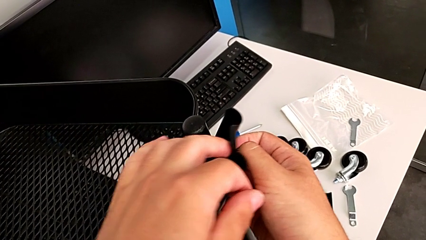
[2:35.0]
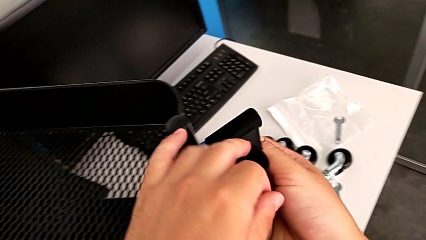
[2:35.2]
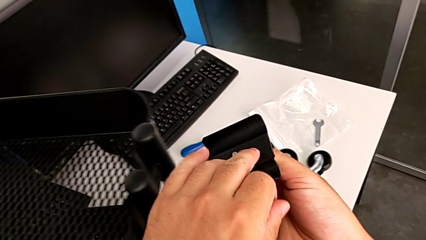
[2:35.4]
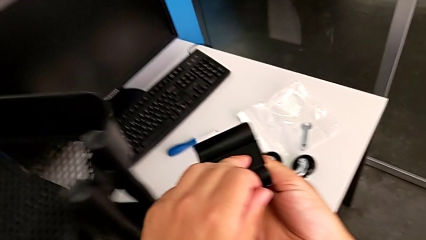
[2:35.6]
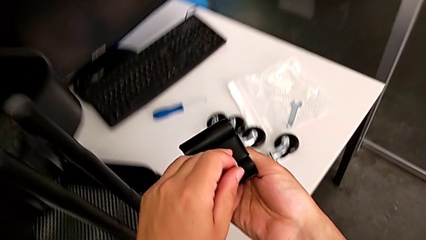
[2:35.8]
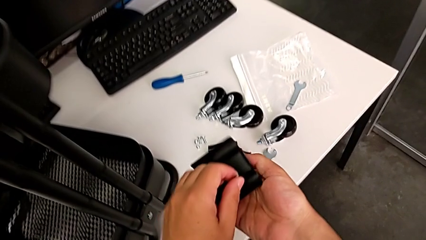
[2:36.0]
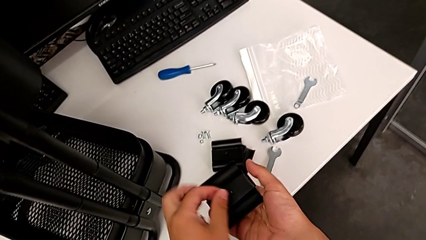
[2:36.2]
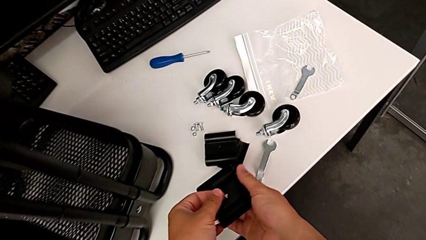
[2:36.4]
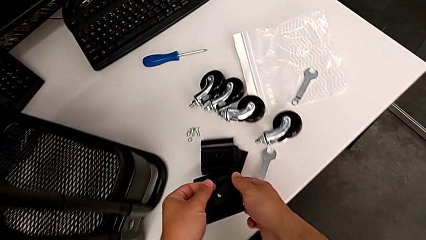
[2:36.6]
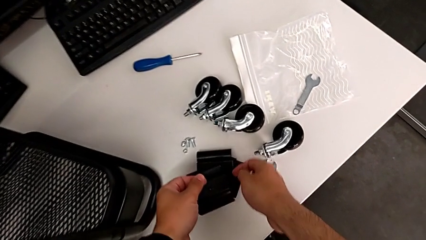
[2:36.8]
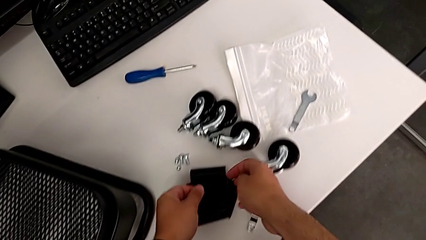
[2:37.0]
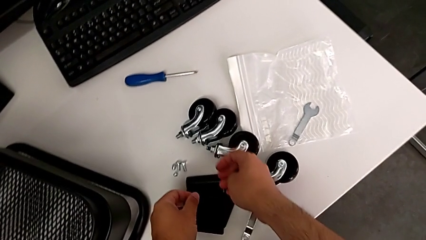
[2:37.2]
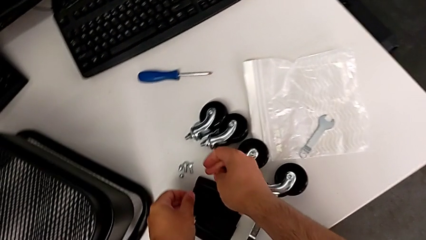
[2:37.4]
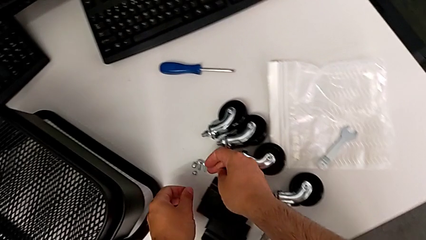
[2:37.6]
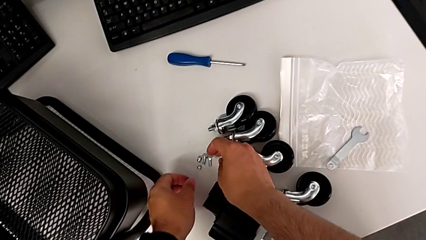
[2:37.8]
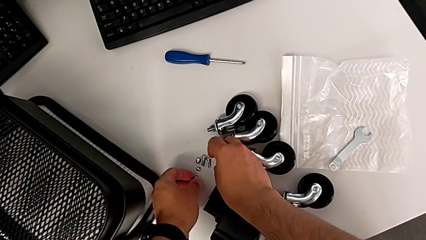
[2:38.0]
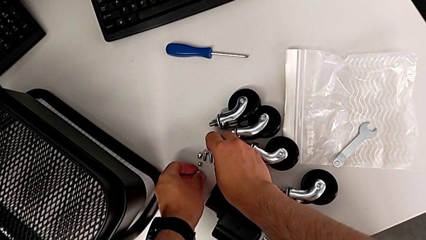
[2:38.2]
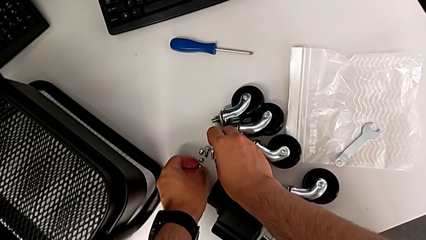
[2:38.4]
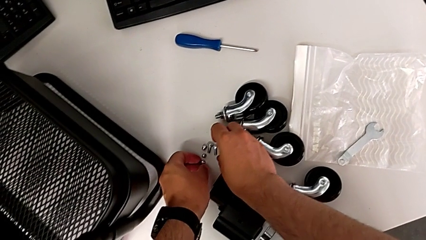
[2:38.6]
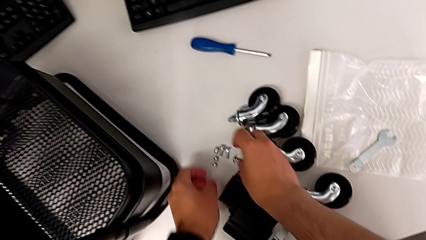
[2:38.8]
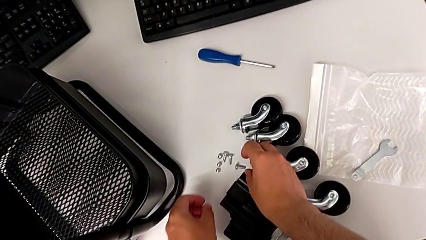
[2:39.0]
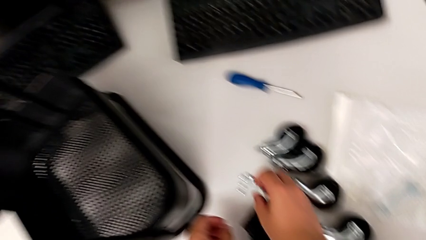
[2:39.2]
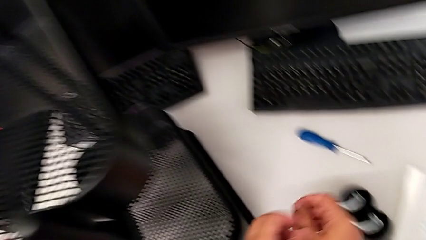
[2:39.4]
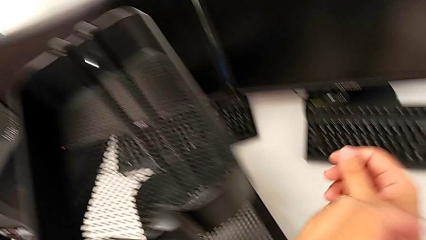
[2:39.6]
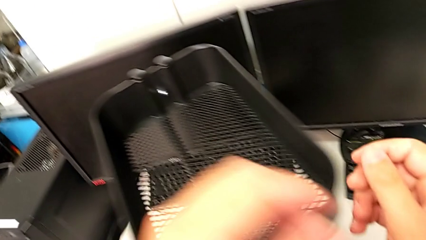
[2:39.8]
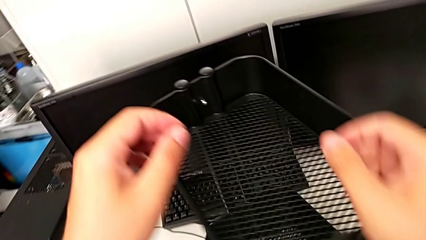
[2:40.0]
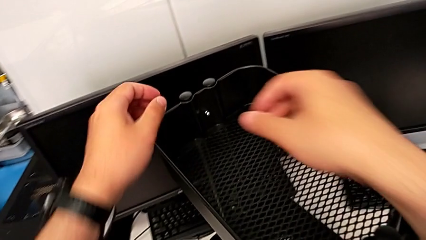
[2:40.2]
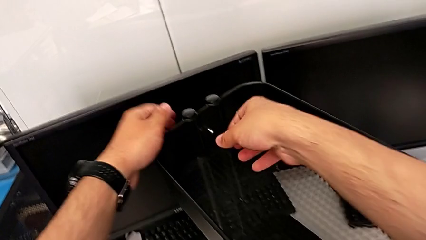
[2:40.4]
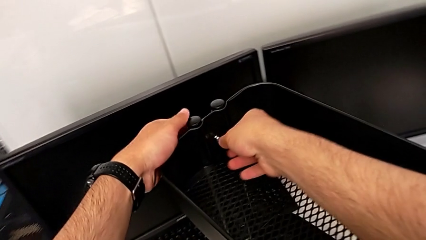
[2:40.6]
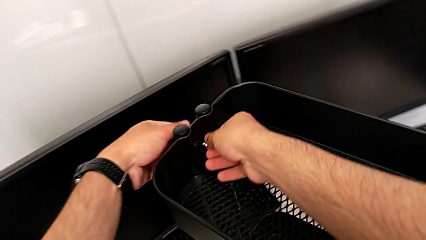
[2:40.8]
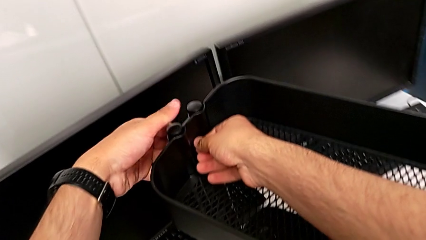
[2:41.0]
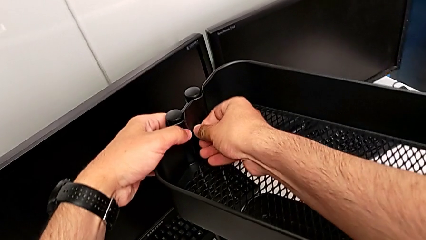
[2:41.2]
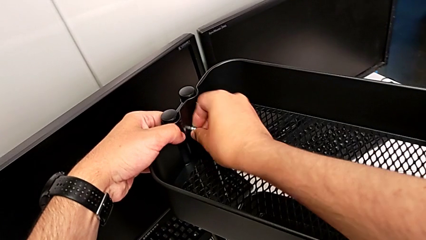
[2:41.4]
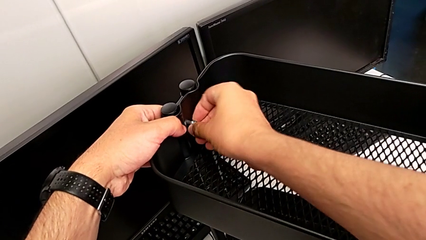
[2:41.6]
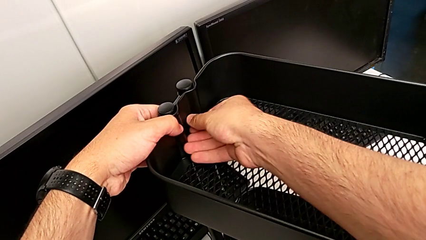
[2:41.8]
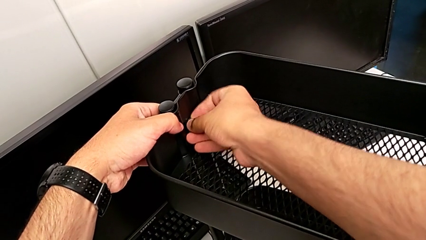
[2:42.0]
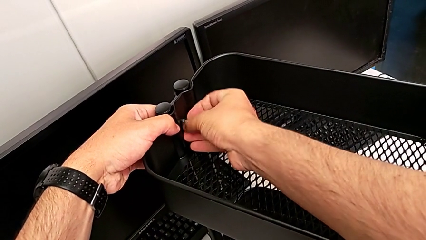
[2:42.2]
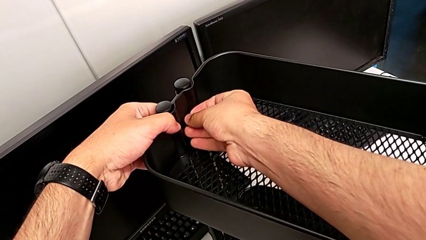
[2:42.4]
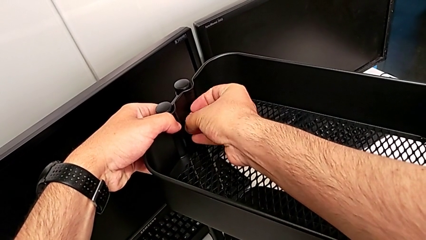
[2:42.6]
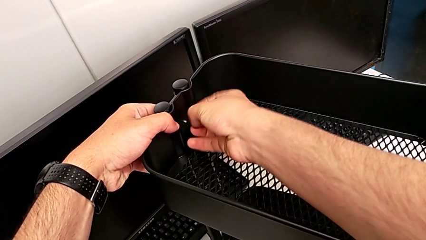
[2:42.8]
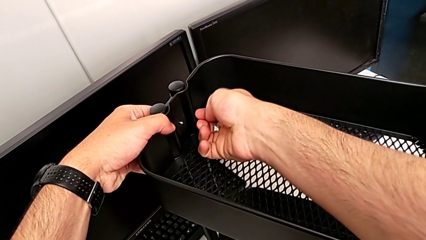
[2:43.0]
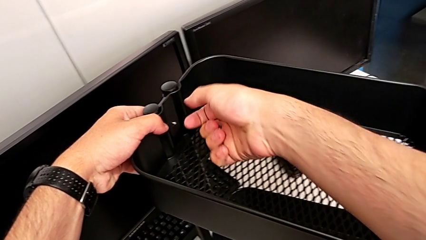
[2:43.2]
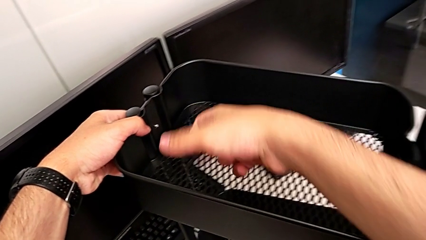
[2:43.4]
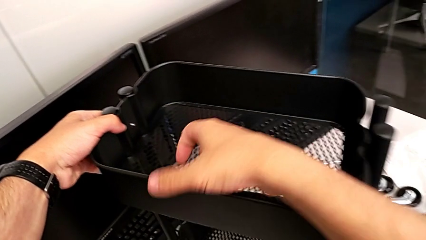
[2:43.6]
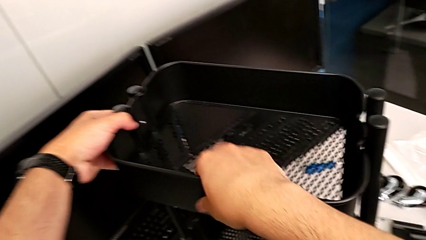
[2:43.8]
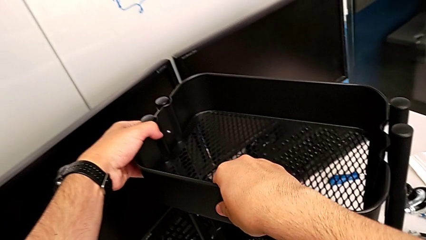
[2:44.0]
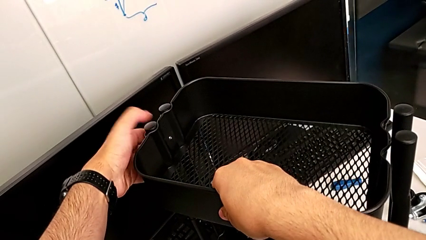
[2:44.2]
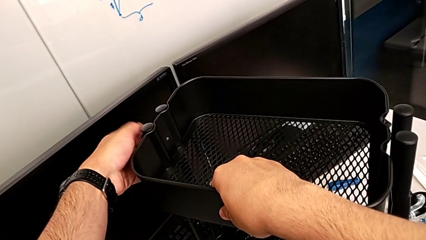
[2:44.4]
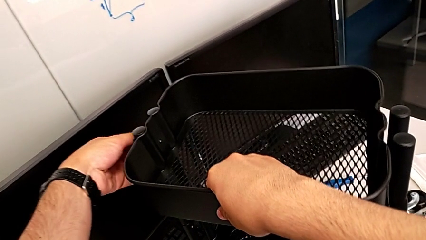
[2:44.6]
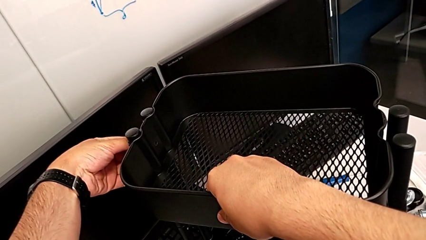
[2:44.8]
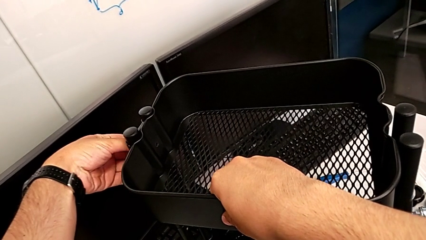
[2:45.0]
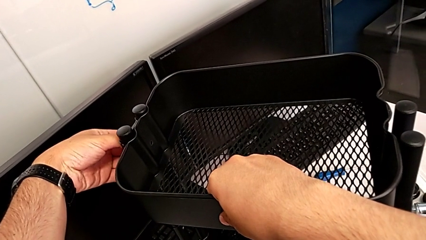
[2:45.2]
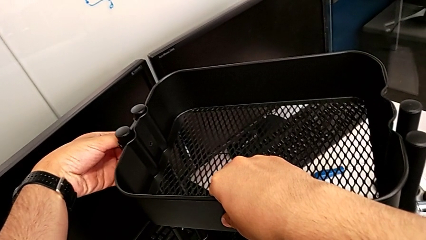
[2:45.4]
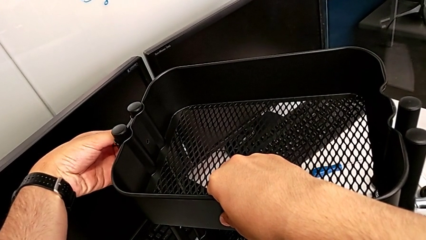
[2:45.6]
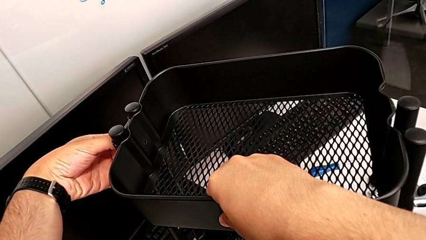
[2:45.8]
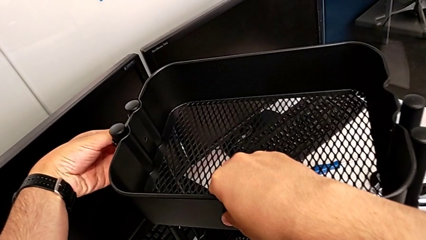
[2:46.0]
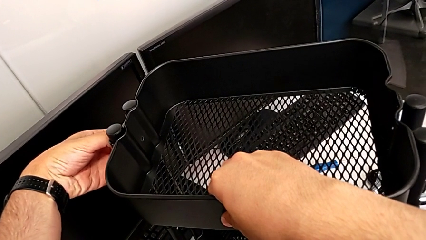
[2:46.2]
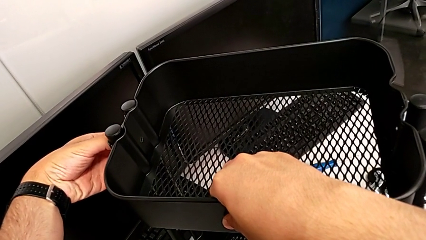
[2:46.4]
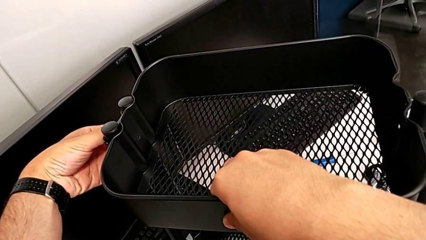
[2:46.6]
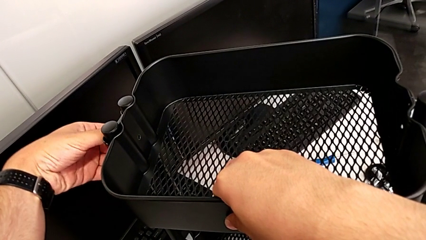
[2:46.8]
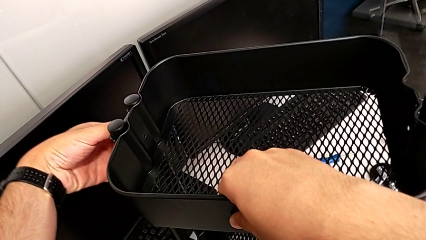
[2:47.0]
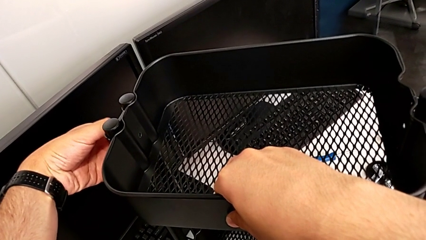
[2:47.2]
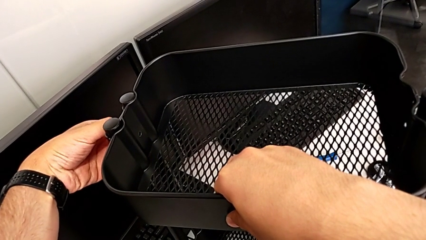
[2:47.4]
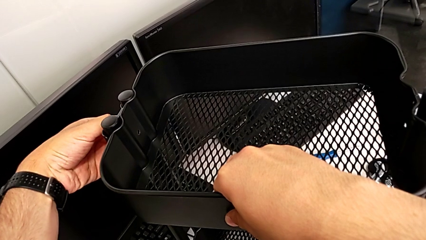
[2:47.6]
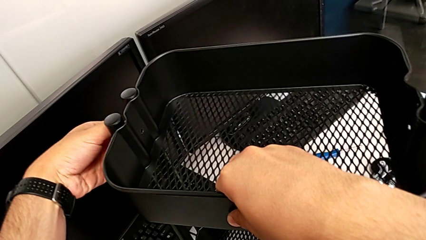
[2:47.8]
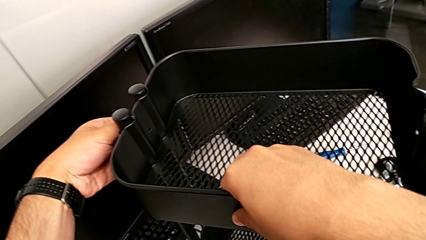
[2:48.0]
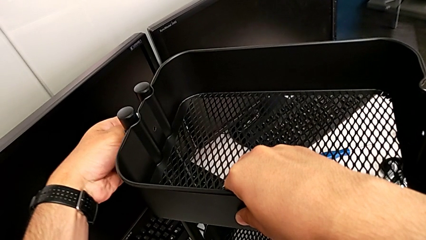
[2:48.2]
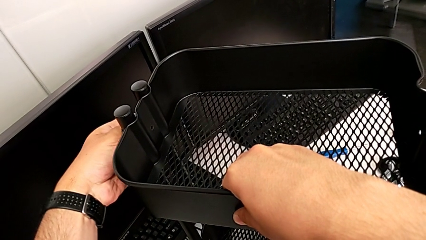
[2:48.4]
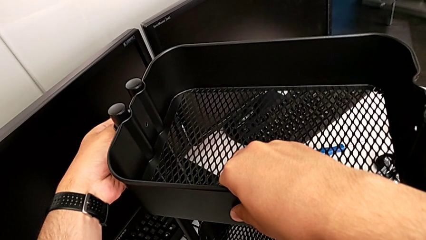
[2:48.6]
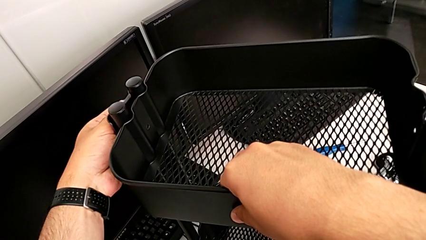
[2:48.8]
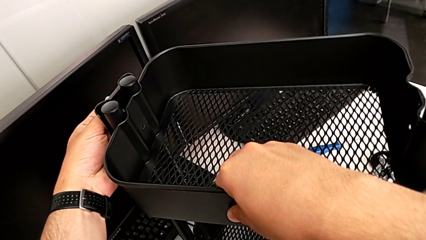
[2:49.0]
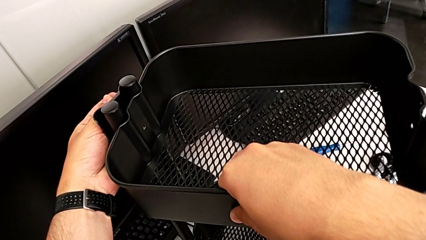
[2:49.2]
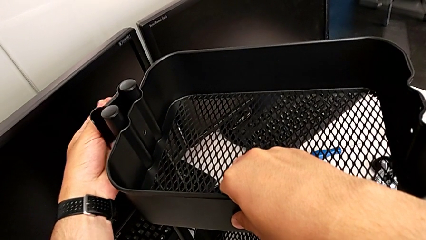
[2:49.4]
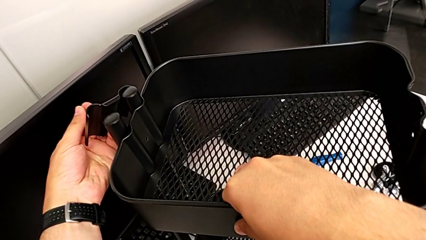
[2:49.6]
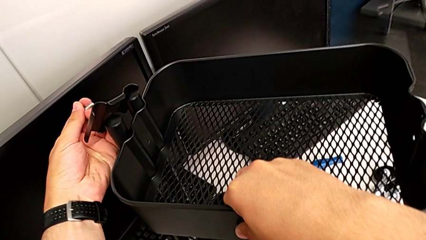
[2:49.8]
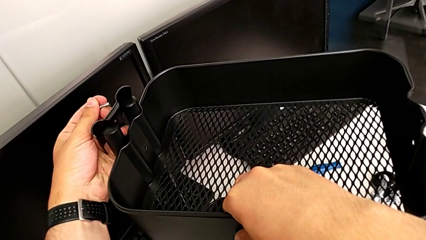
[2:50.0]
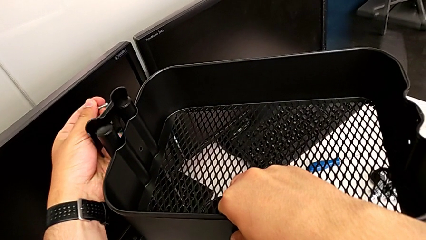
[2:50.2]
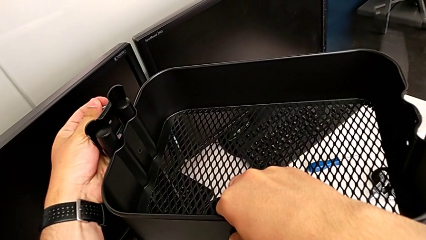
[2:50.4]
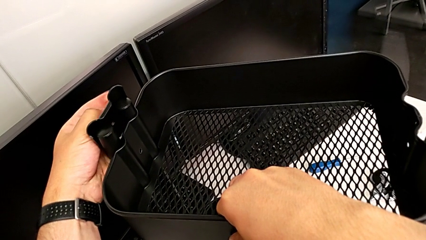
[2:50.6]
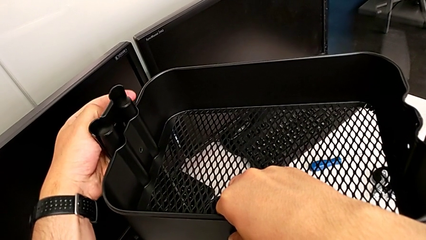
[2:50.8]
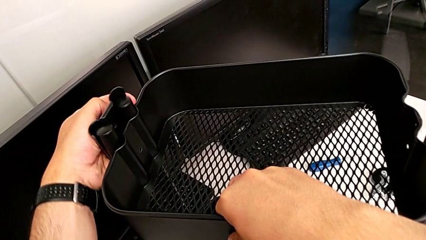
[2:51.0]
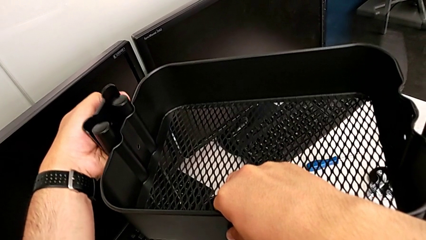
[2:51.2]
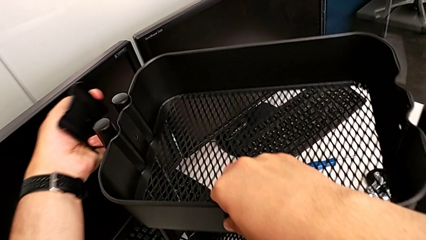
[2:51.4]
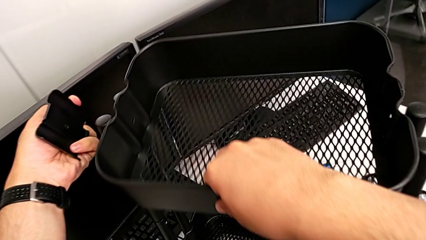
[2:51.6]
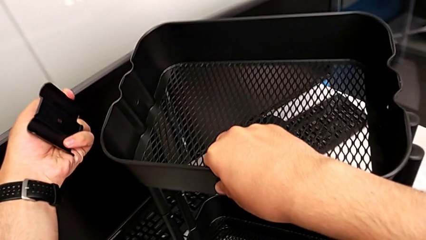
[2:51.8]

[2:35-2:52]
The camera wearer is disassembling the top tray. They place the first bracket, place the first hexagon cap nut, unscrew the second hexagon cap nut, disassemble it, disassemble the second bracket and grab it.
